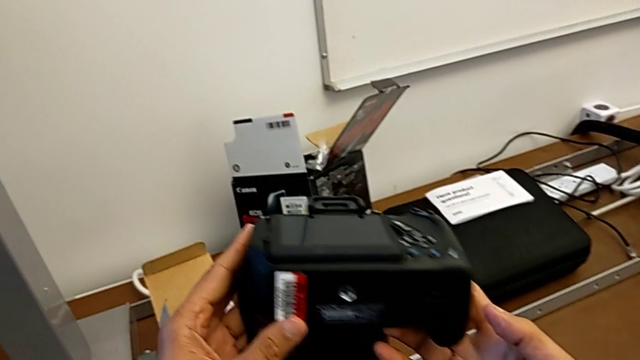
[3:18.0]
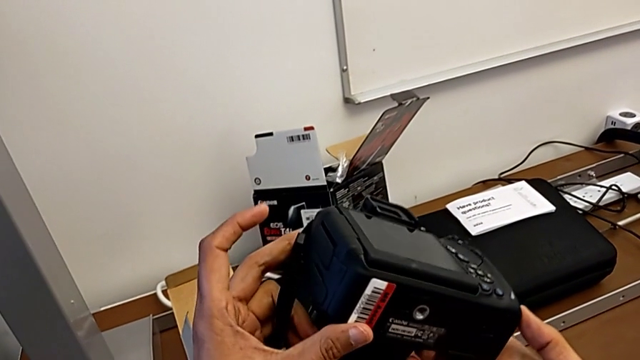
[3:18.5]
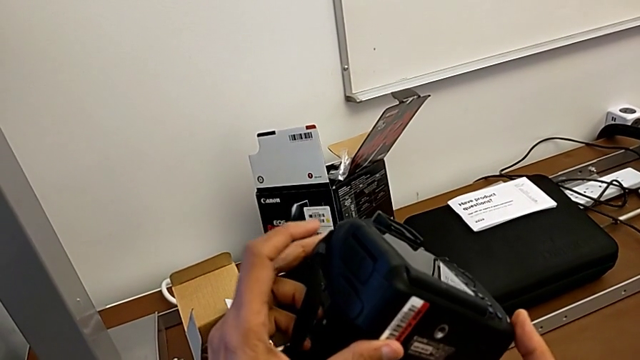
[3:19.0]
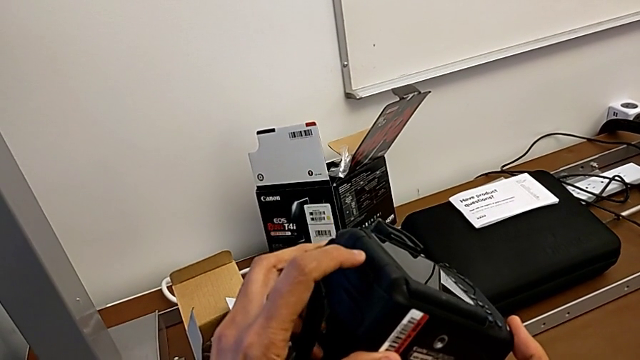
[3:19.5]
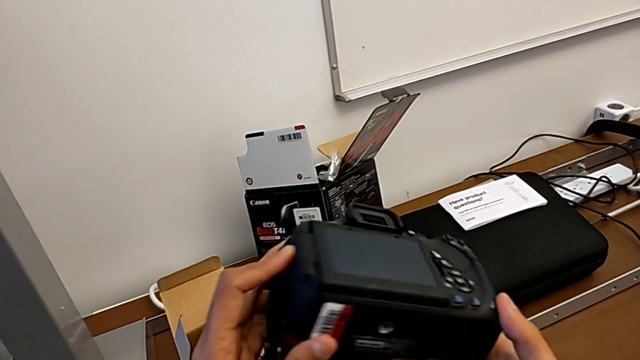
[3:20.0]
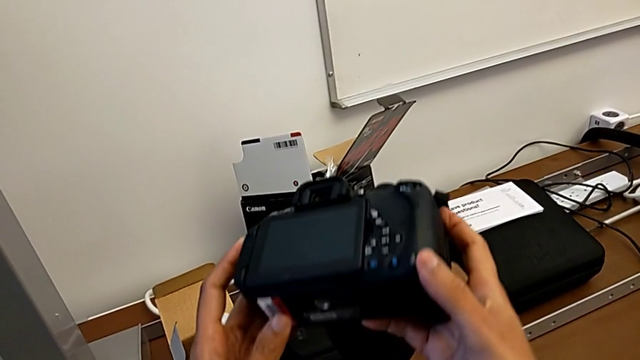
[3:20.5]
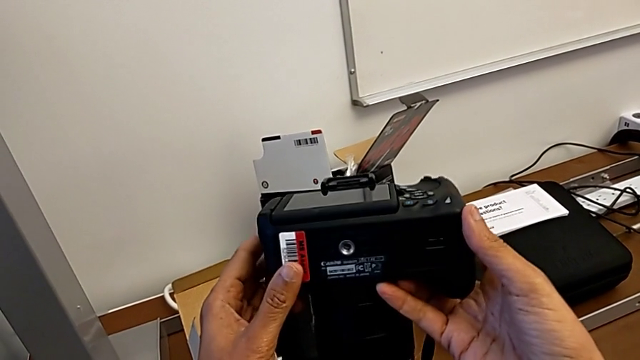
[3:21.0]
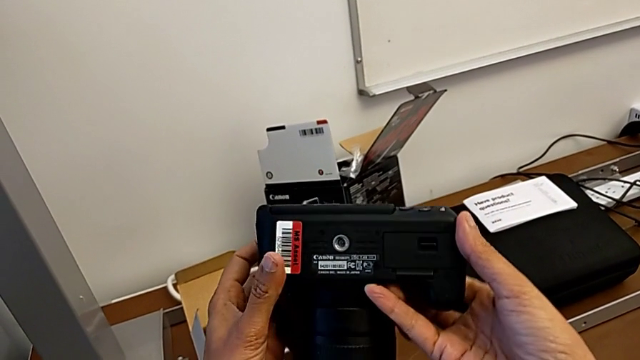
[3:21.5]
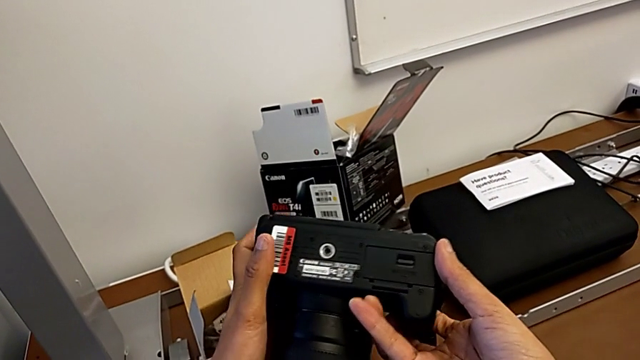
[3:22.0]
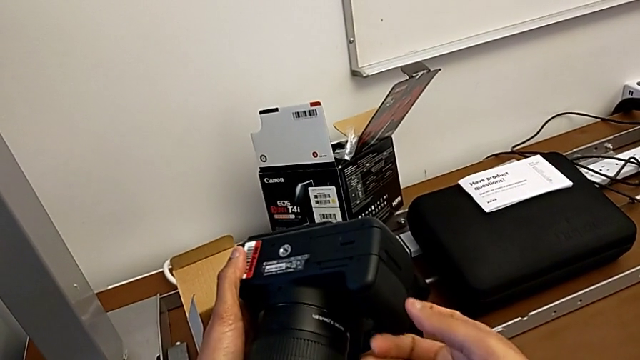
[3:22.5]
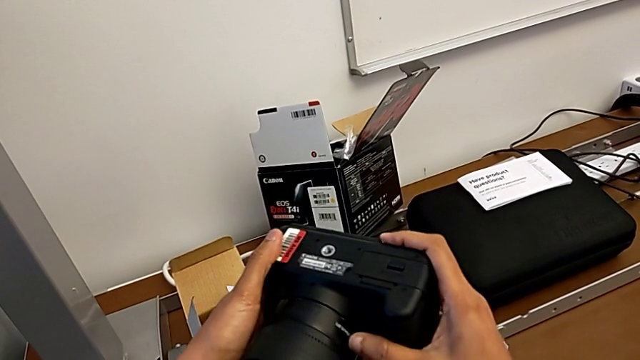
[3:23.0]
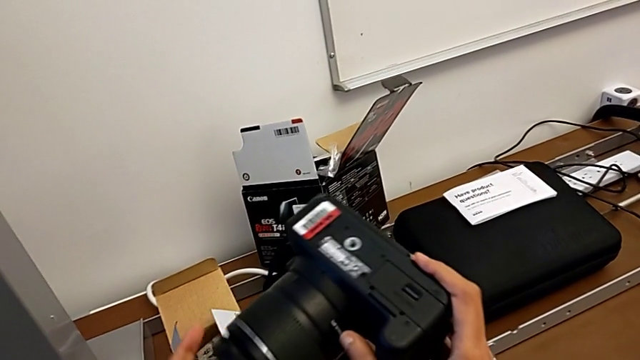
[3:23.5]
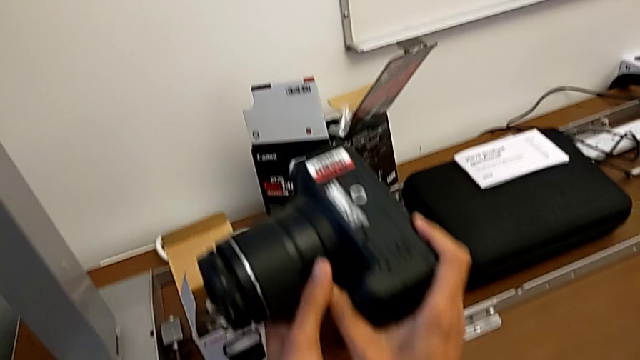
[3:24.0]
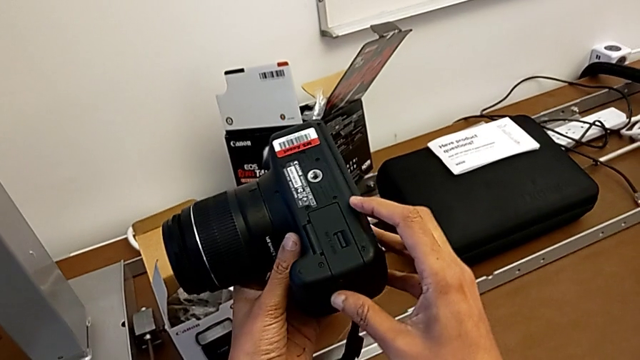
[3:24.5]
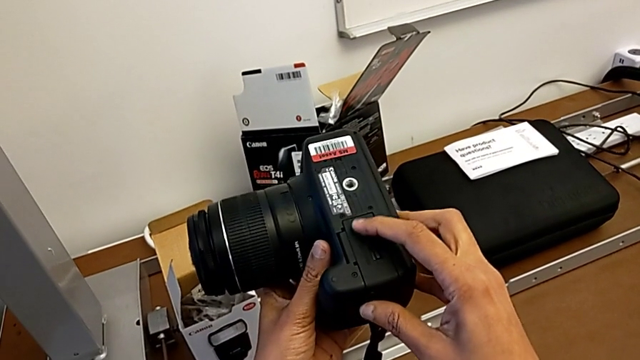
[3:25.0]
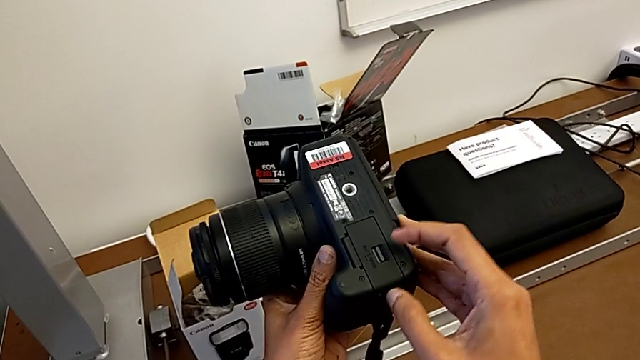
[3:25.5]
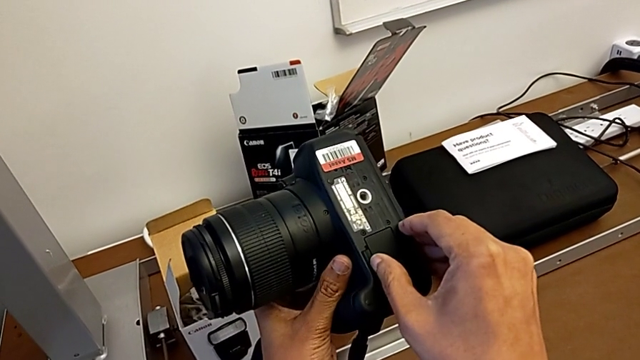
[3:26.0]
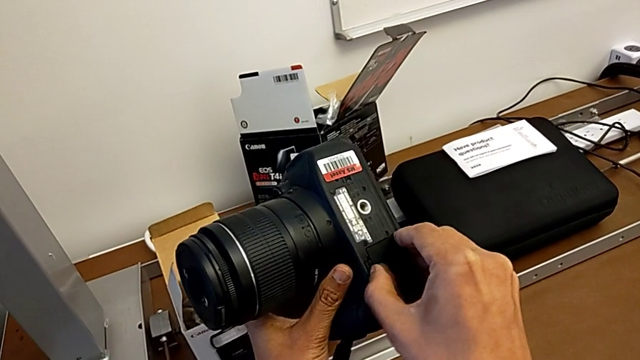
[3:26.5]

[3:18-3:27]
The camera wearer is changing the battery regularly. They keep inspecting the DSLR, rotate it and open the battery door.

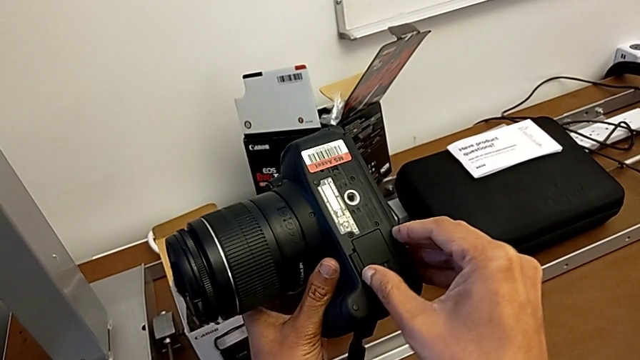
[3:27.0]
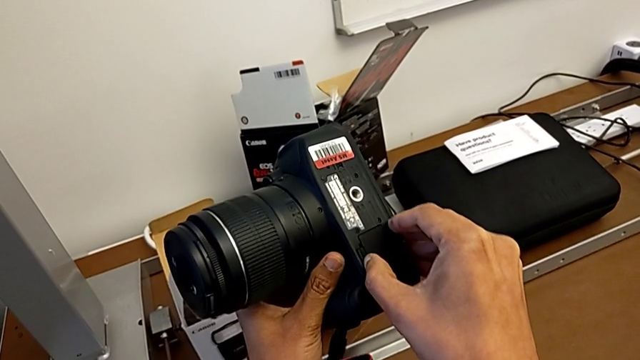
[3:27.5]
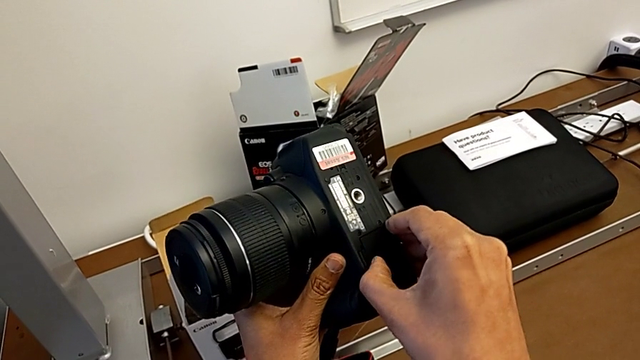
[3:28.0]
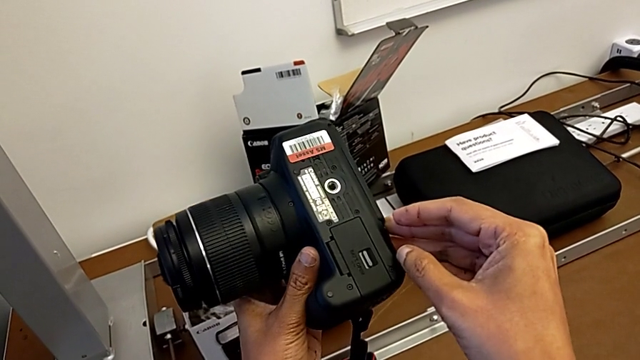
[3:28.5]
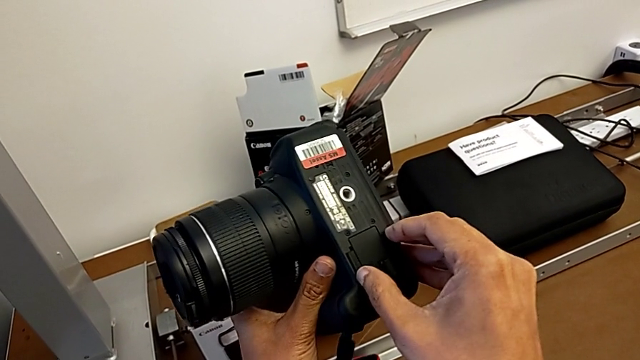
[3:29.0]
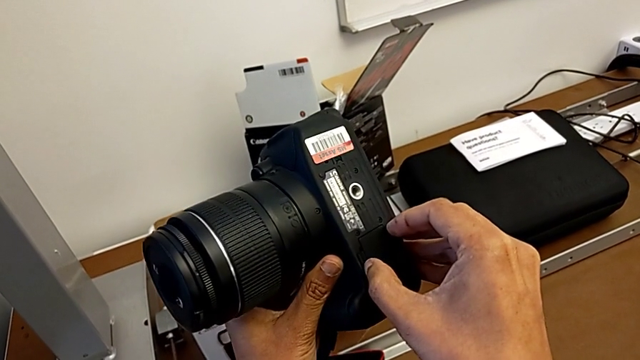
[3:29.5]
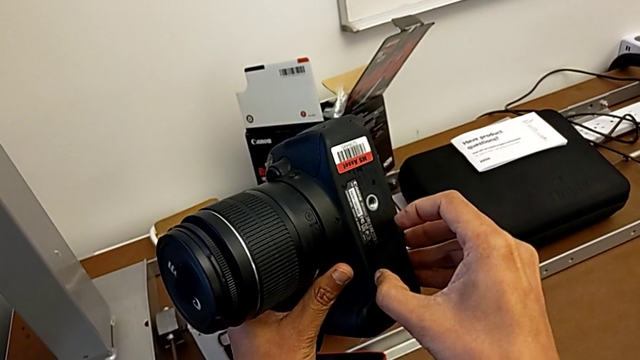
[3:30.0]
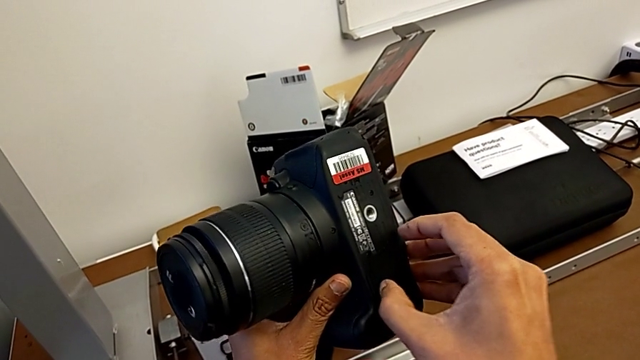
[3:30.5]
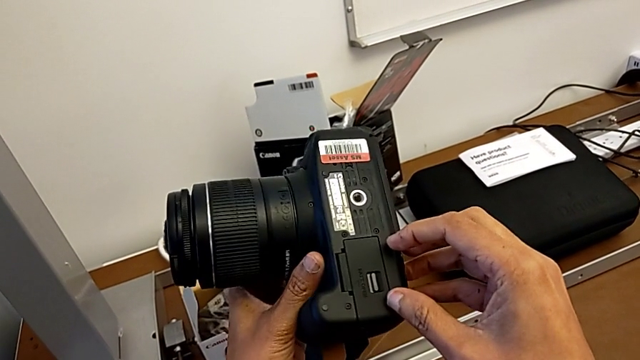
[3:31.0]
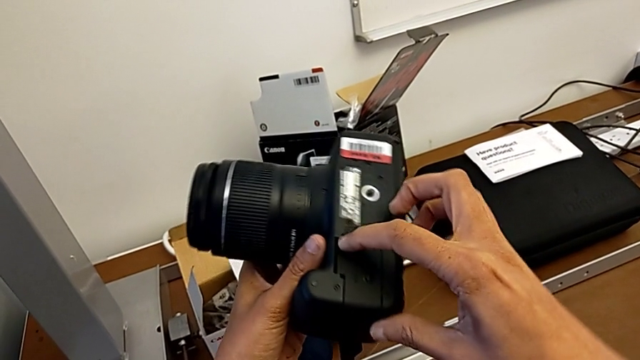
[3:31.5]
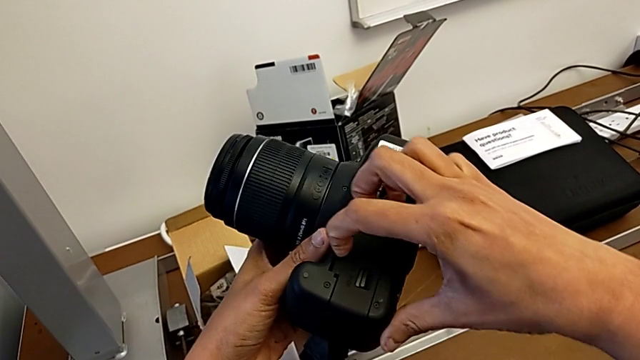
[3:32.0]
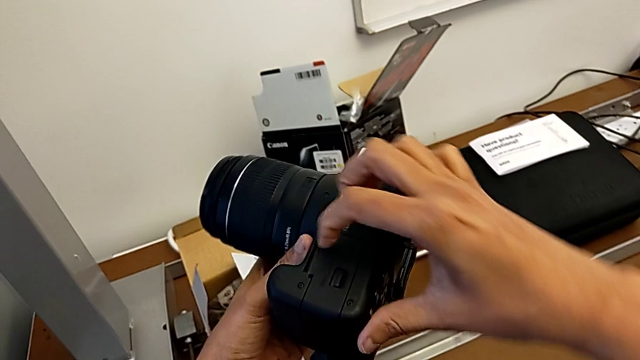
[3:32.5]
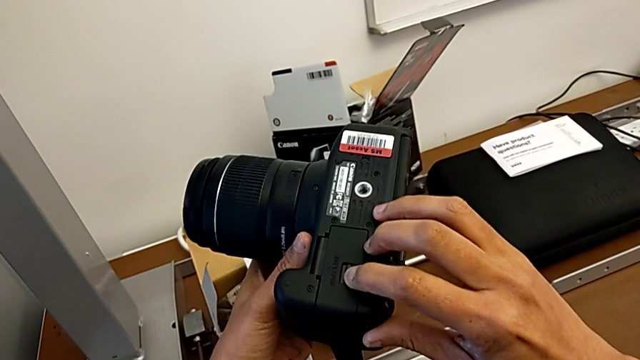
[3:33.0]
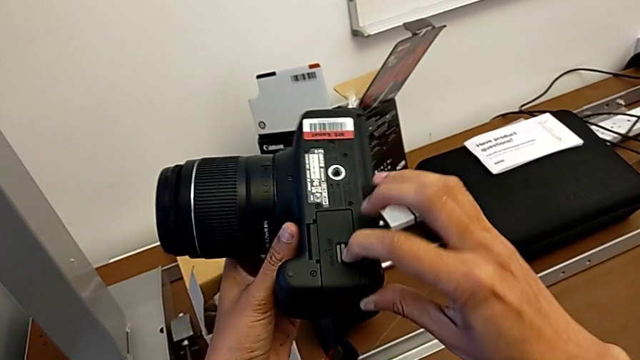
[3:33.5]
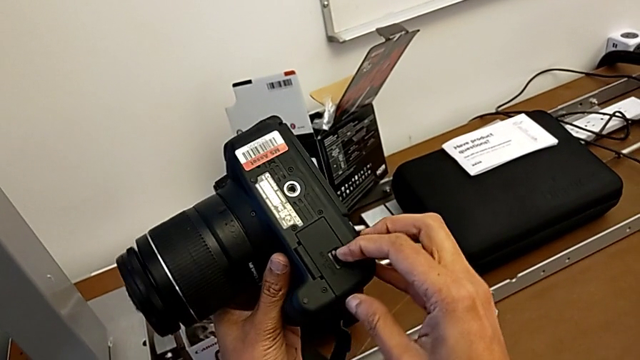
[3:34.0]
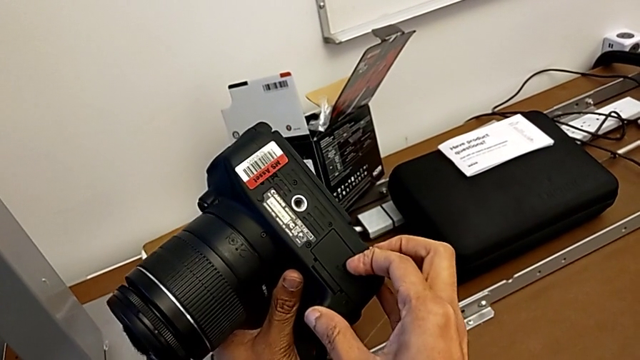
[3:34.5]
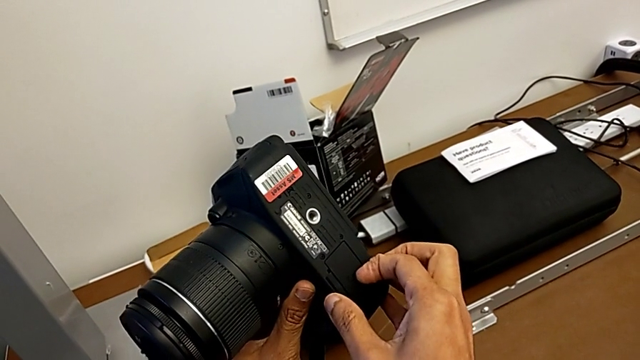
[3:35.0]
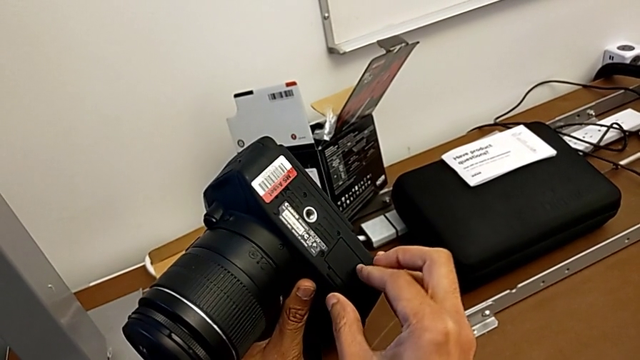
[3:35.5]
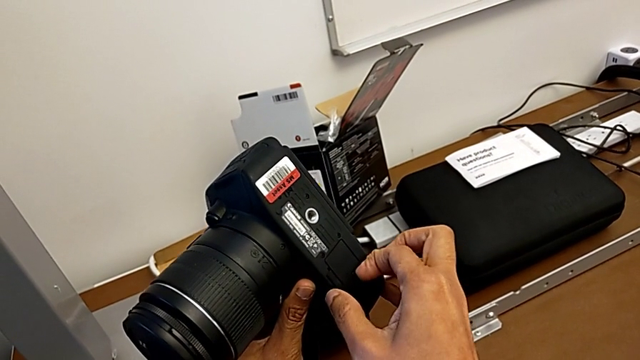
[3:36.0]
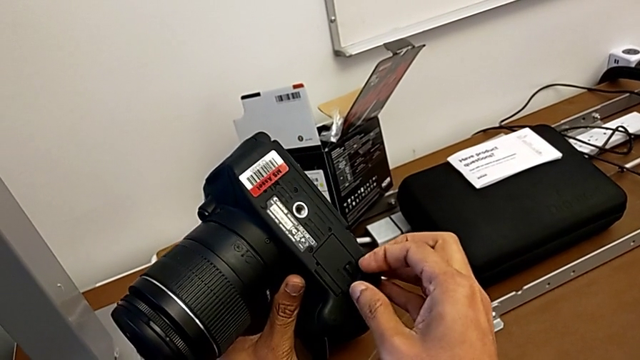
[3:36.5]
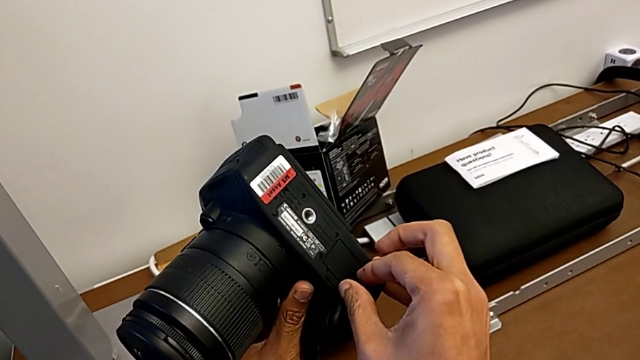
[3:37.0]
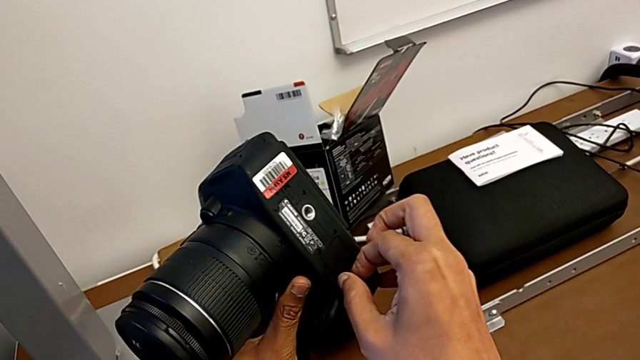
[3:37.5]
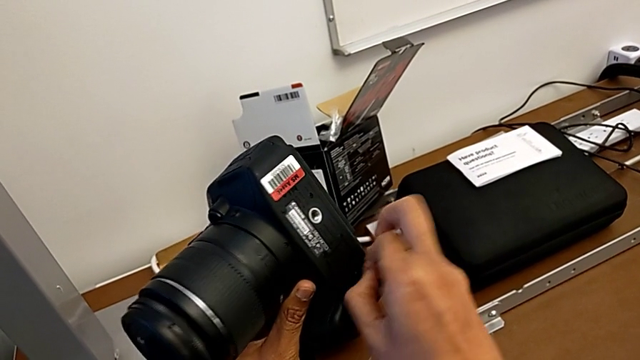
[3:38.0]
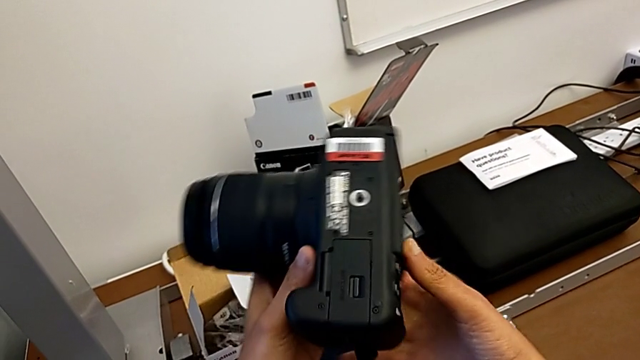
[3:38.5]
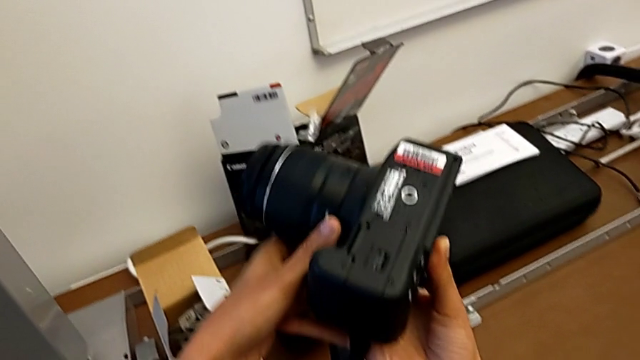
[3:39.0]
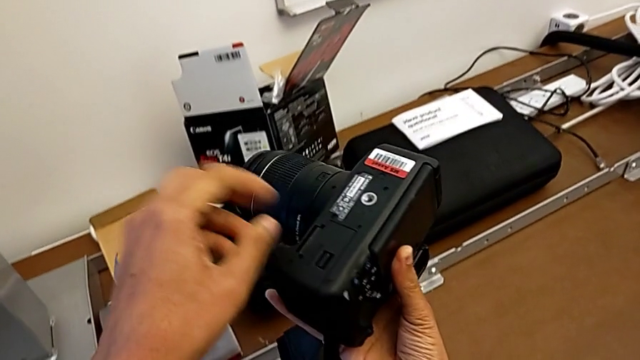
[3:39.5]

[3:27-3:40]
The camera wearer is changing the battery regularly. They wrongly open the battery door, trying to lift the wrong side of the lid, and wrongly open it, trying to lift the button.
